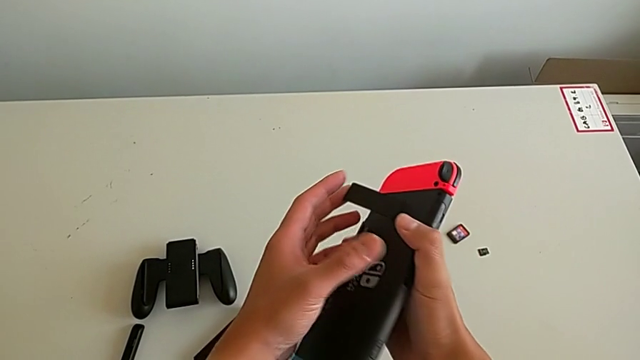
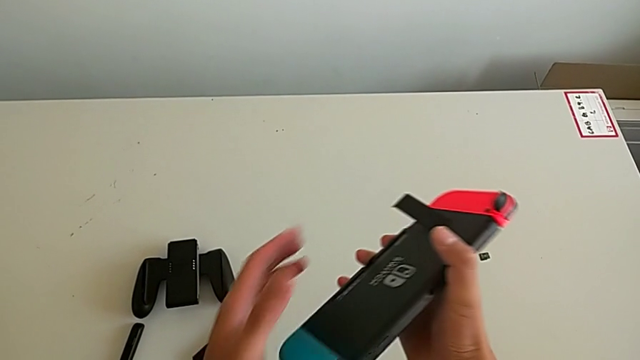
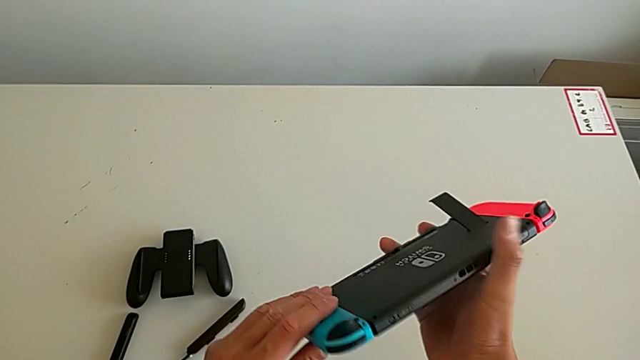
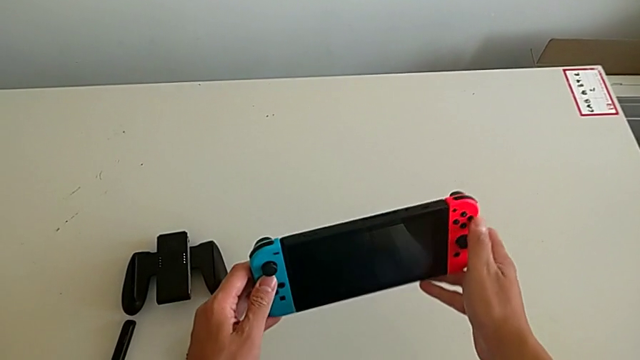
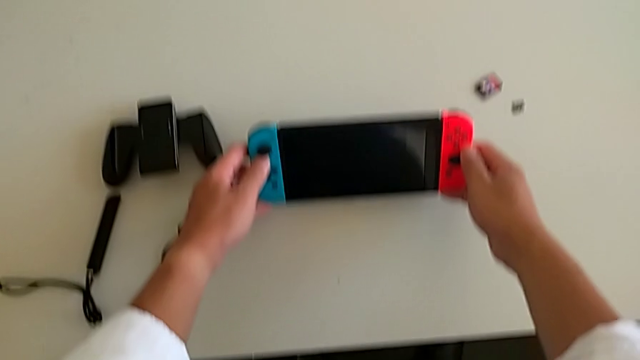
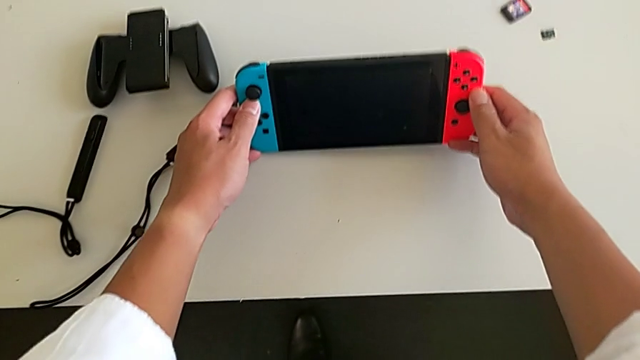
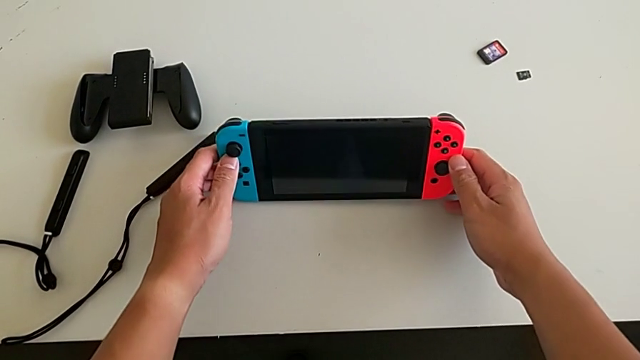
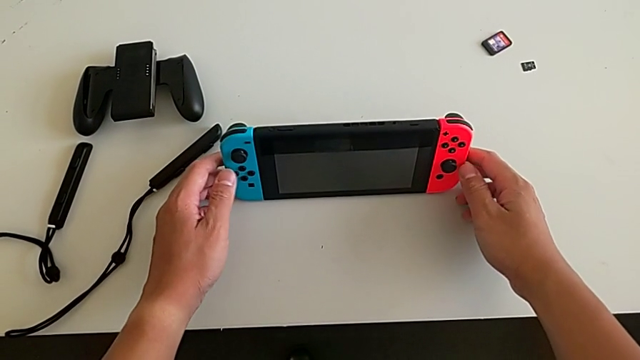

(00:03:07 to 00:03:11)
The camera wearer is making the switch stand. They place the Nintendo Switch.

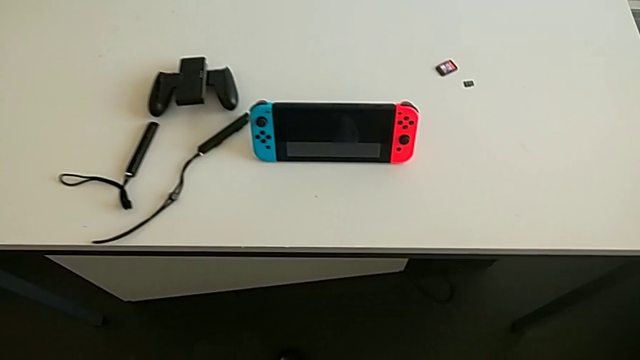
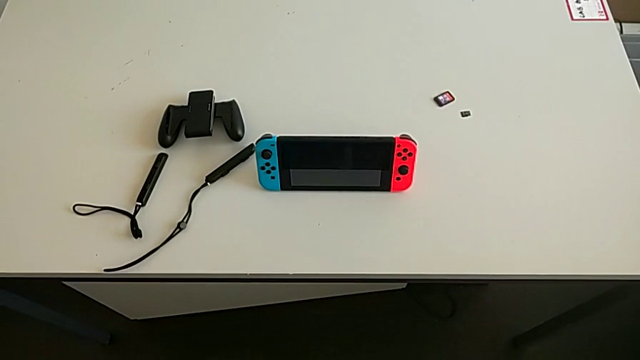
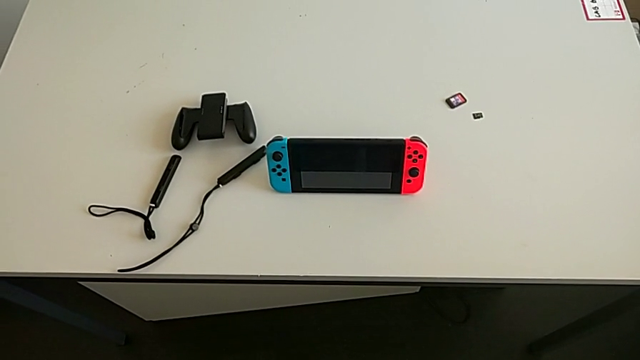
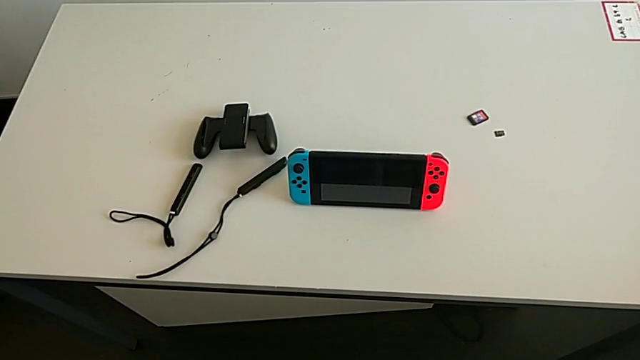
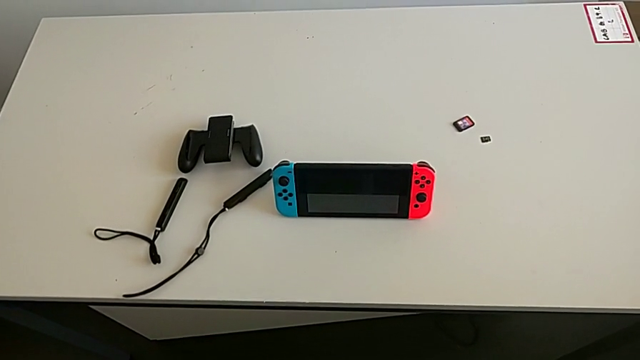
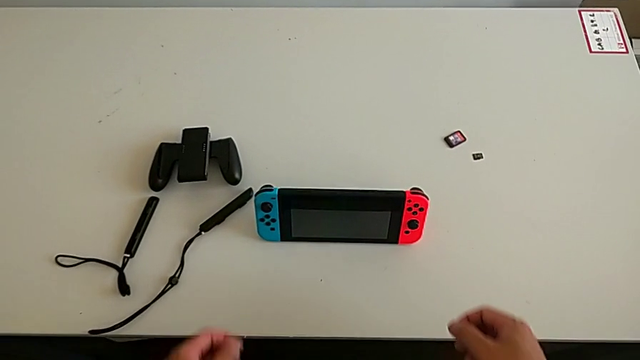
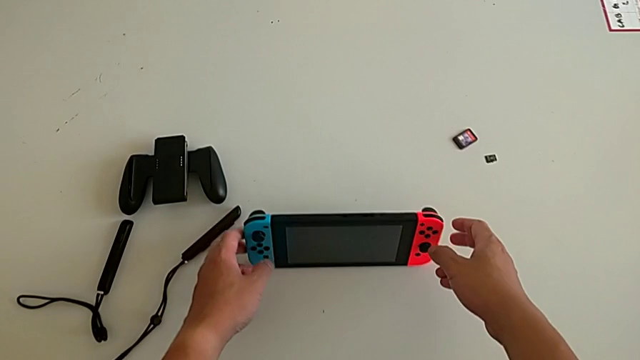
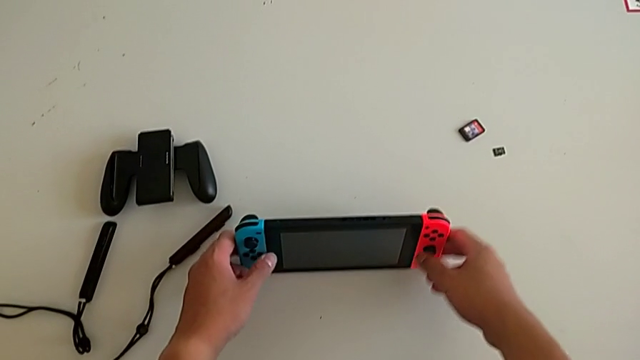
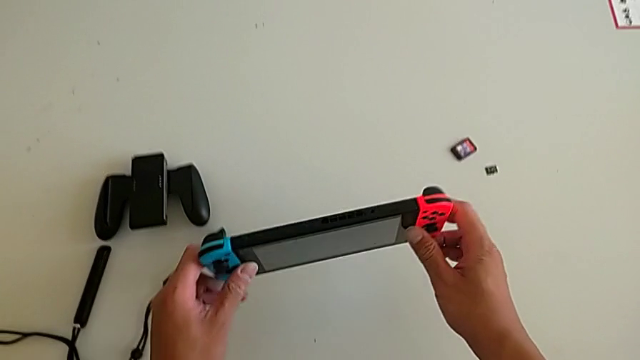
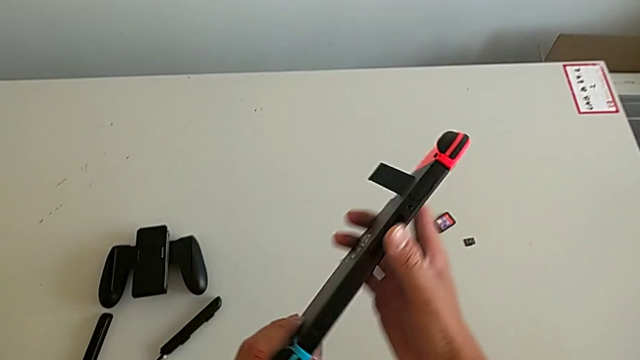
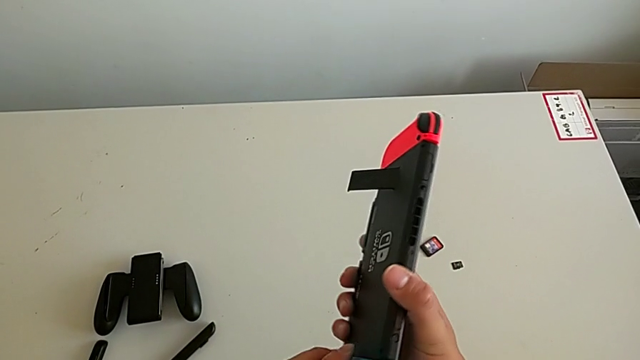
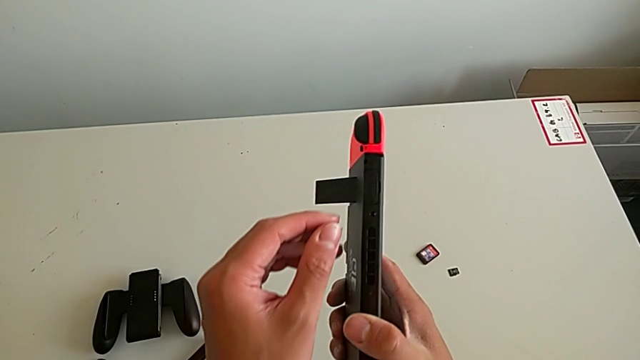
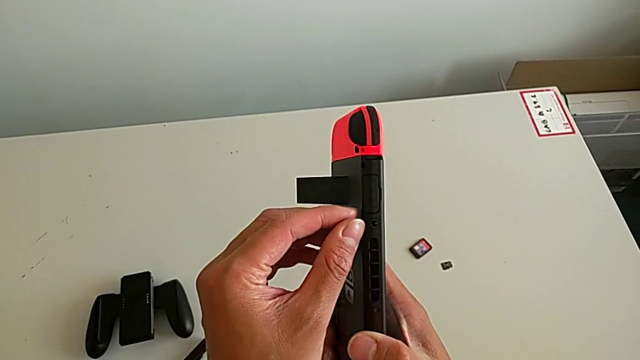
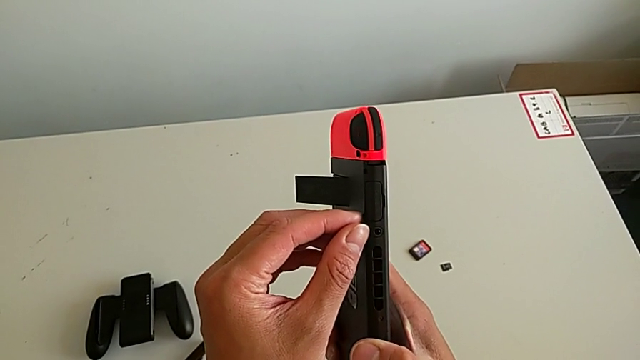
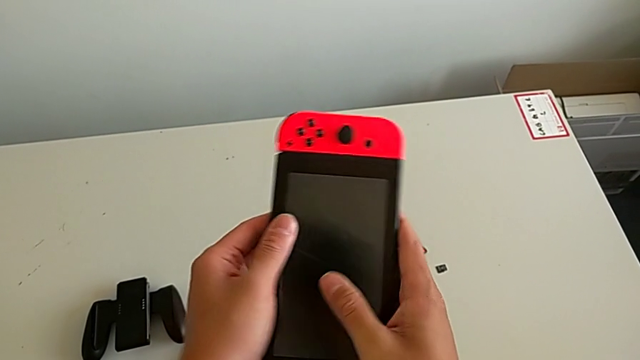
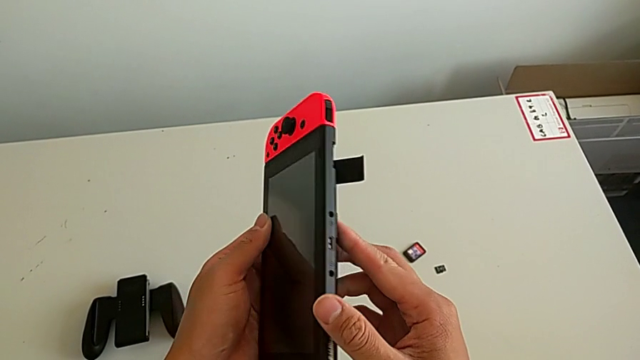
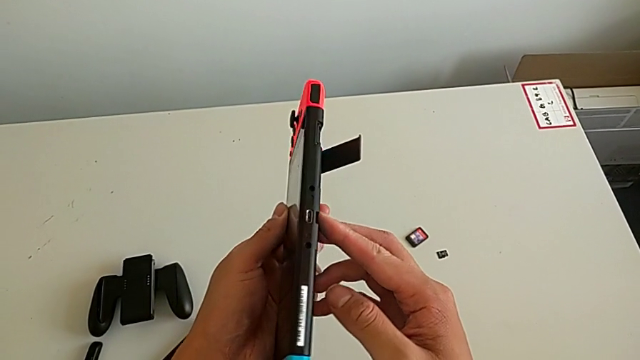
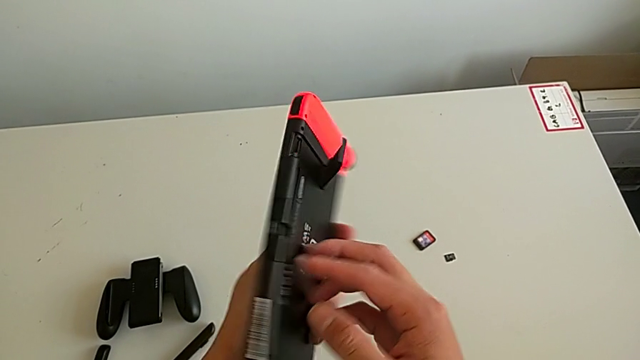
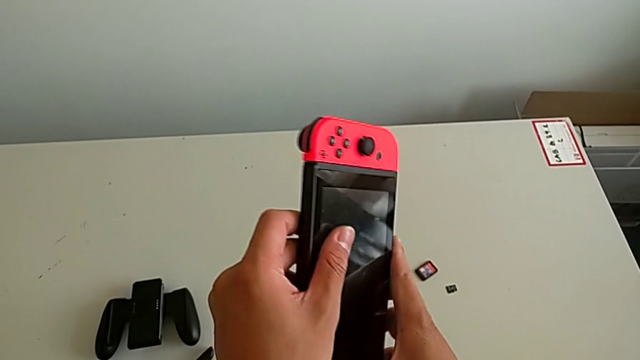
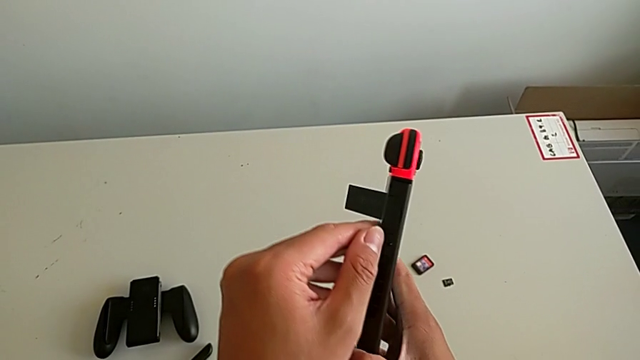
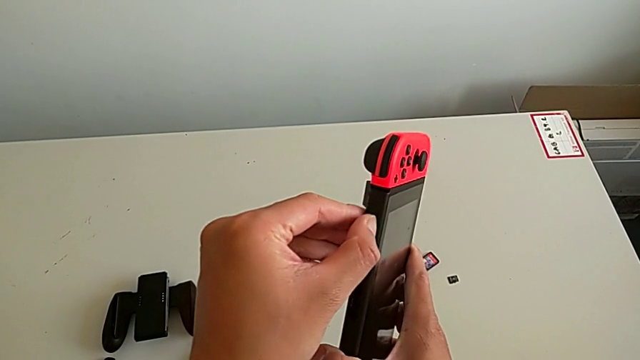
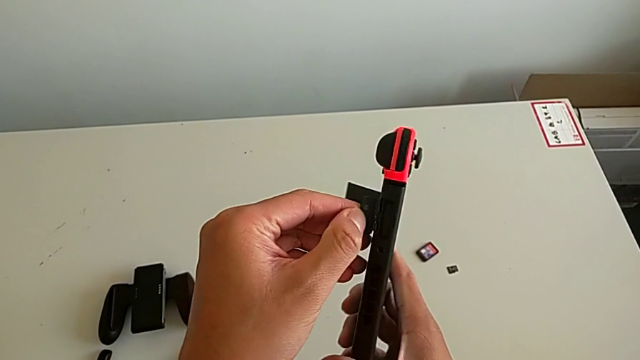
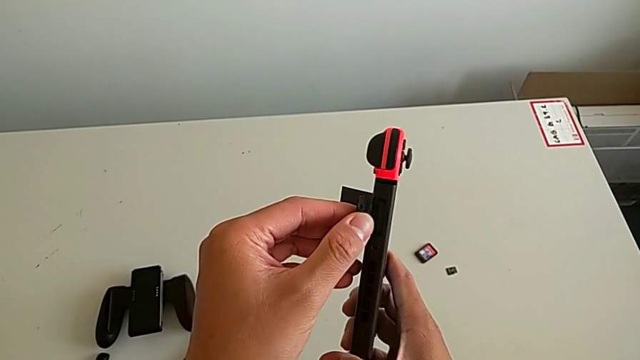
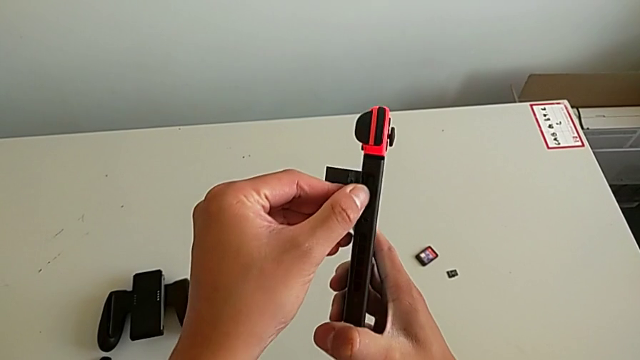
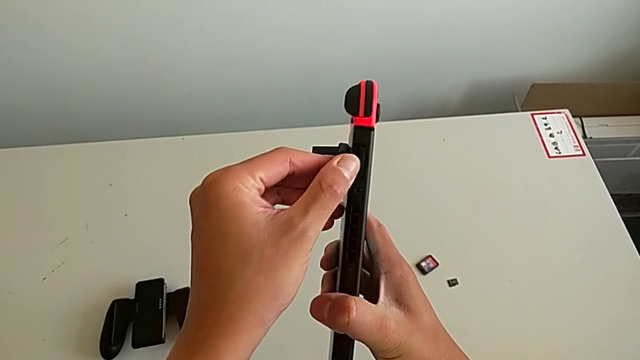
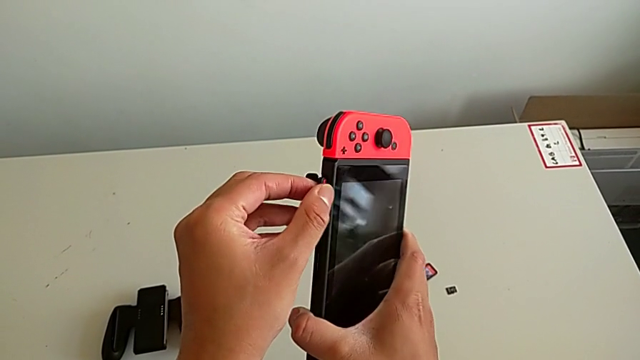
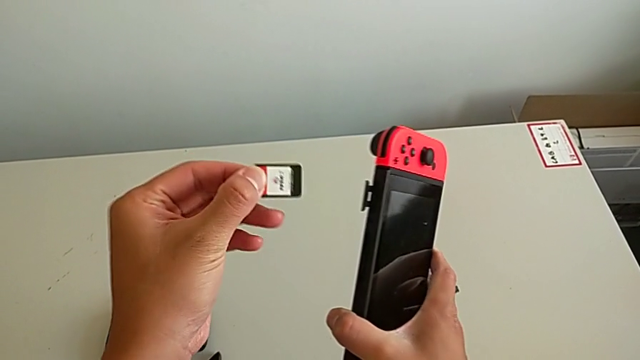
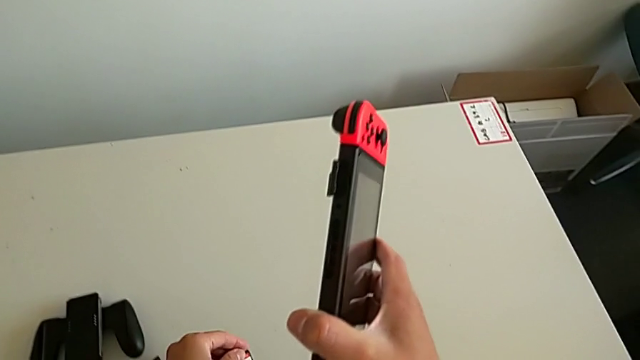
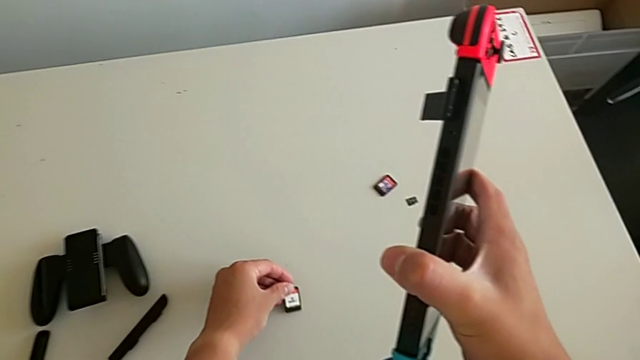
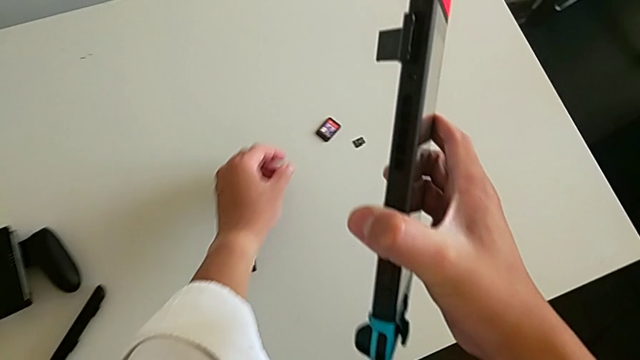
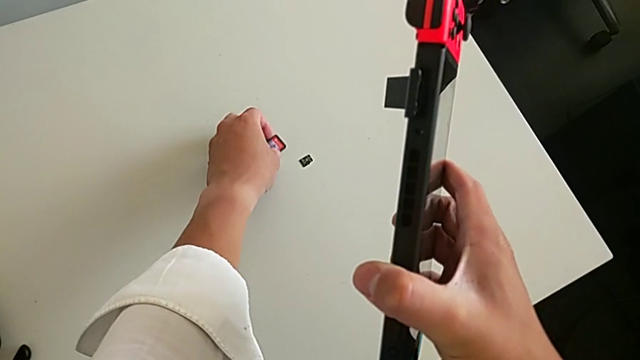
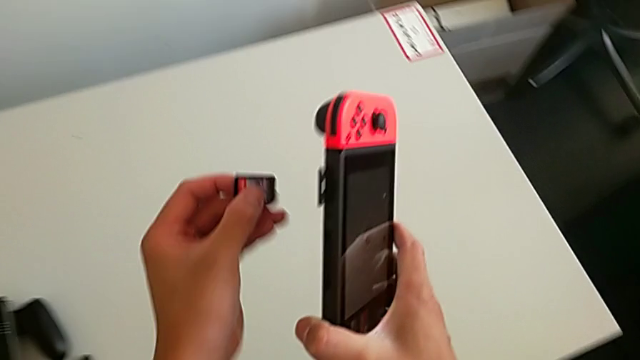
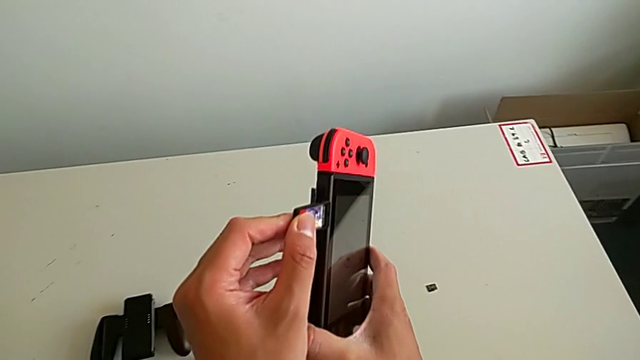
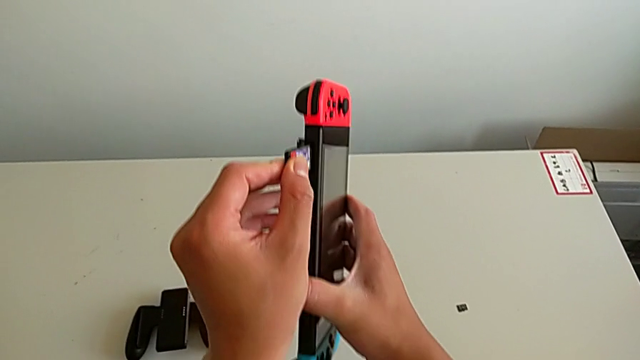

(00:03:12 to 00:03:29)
The camera wearer is exchanging the game card. They grab the Nintendo Switch, inspect the game card, open the game slot, pull the game card, place it and grab the second game card.
